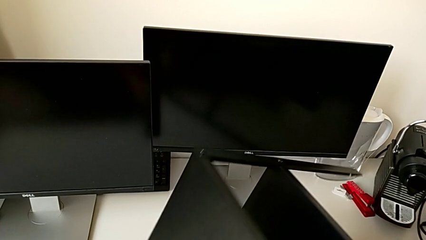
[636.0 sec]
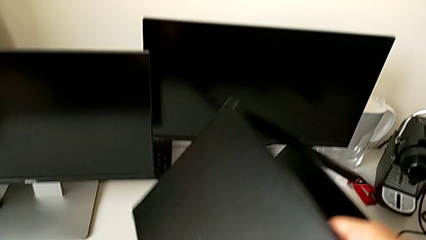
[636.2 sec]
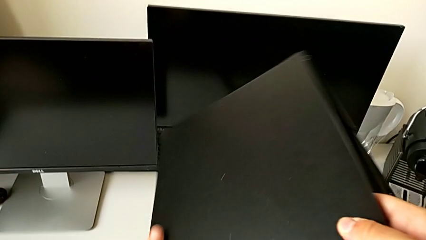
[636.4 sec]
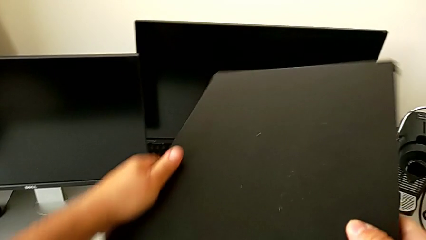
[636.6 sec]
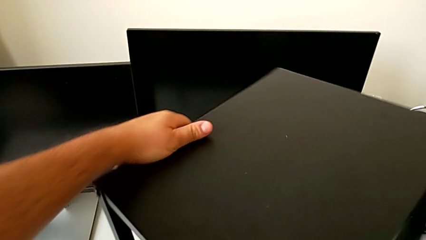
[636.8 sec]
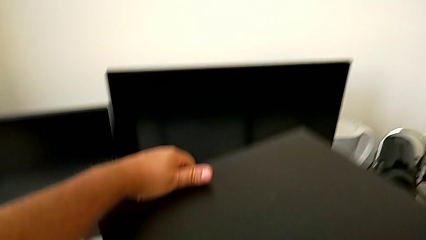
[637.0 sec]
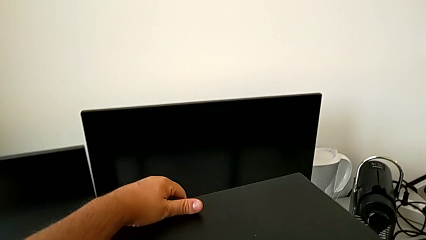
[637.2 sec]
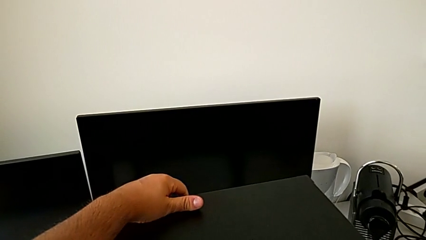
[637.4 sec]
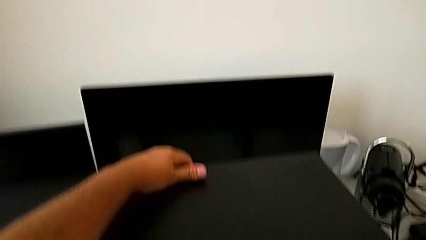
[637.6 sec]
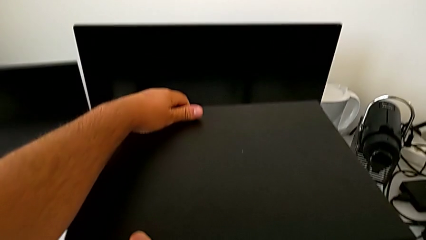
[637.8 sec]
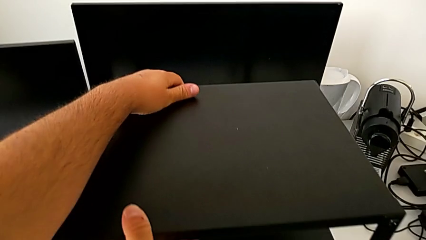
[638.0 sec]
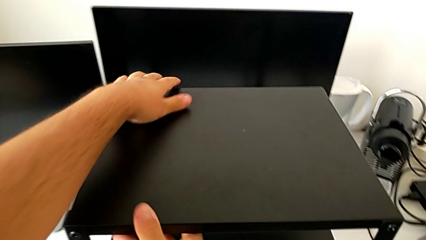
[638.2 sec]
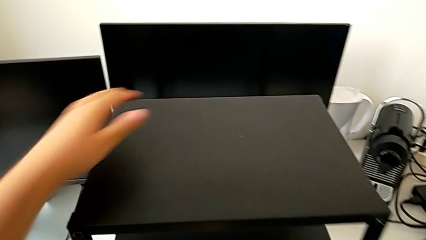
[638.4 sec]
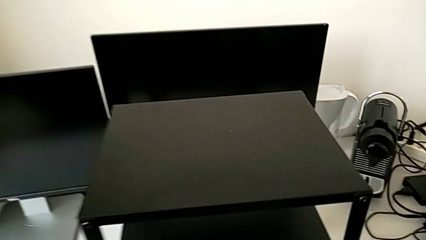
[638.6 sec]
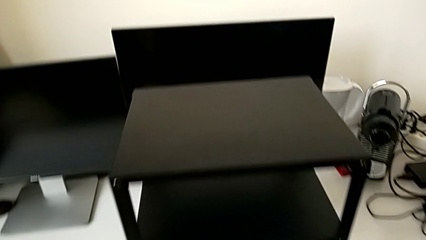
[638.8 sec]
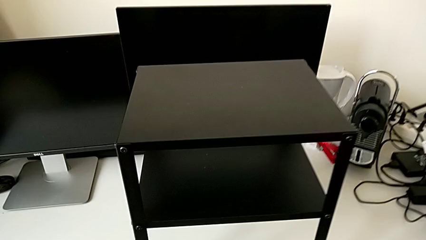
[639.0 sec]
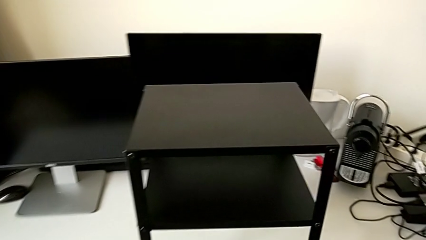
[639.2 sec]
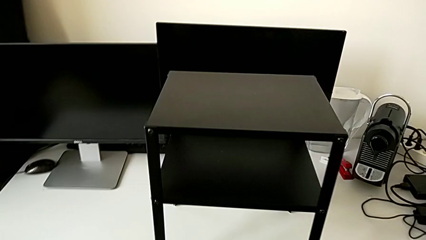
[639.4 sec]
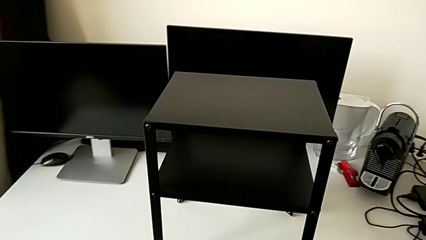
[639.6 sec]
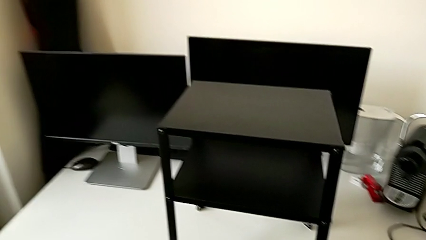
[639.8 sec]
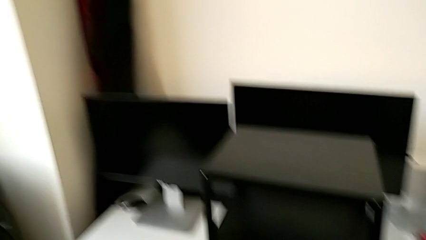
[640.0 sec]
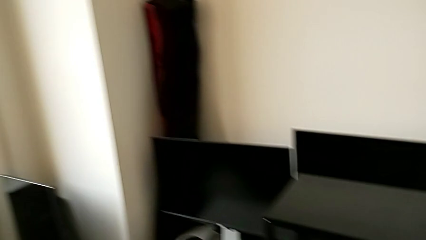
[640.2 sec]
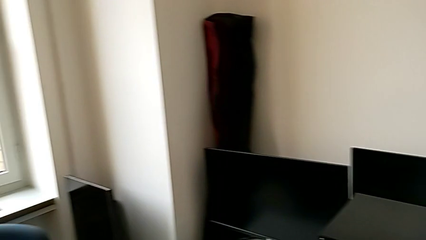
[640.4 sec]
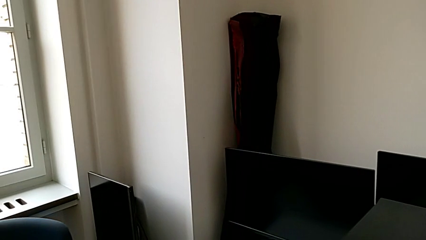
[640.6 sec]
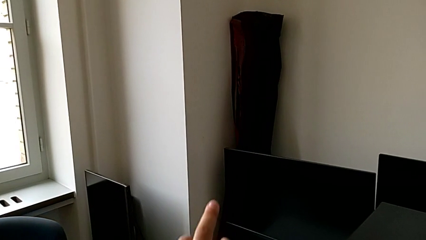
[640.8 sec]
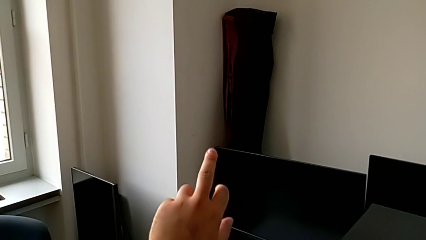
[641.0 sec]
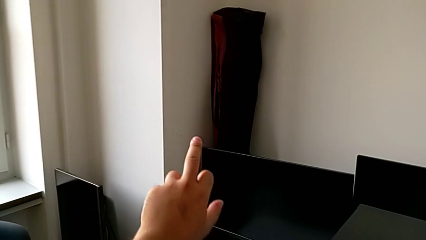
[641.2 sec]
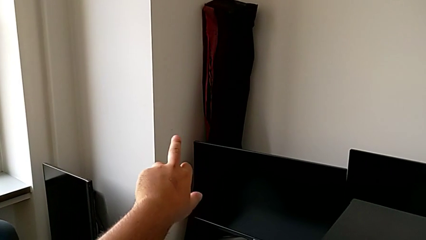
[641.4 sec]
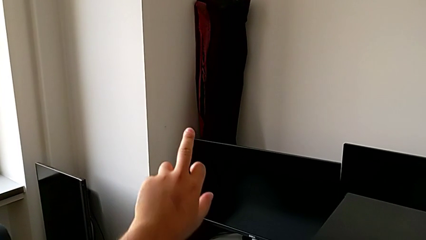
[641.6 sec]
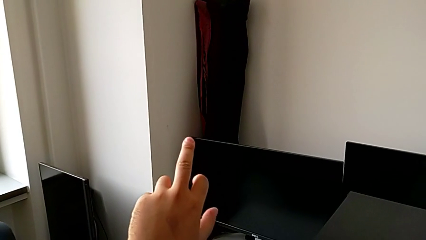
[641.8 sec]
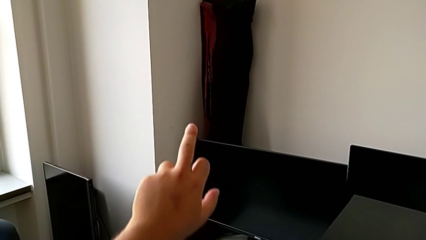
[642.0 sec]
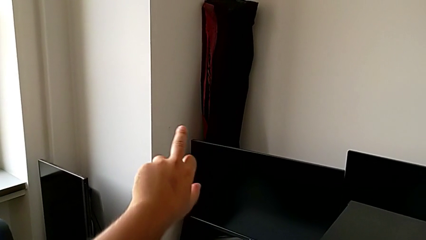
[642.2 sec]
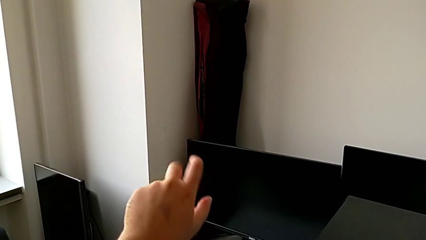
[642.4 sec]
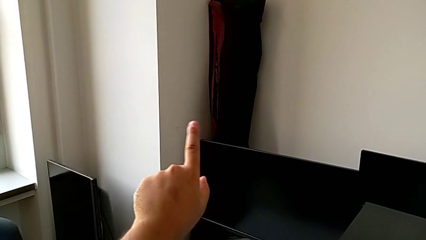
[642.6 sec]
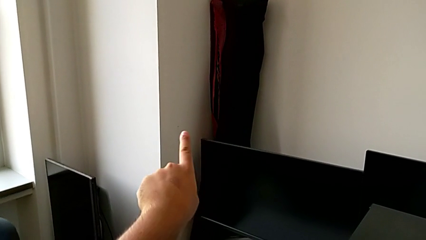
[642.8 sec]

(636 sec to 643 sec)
The camera wearer is assembling the table to its fourth leg. They rotate the tray.
